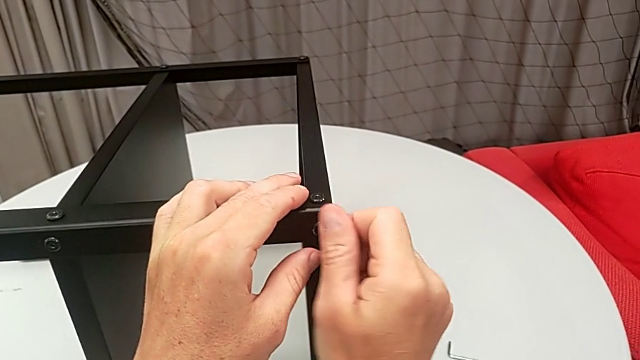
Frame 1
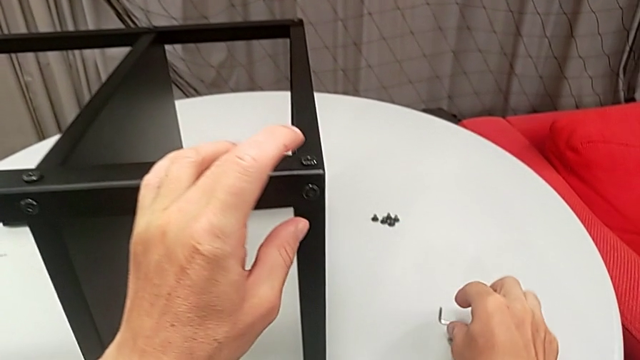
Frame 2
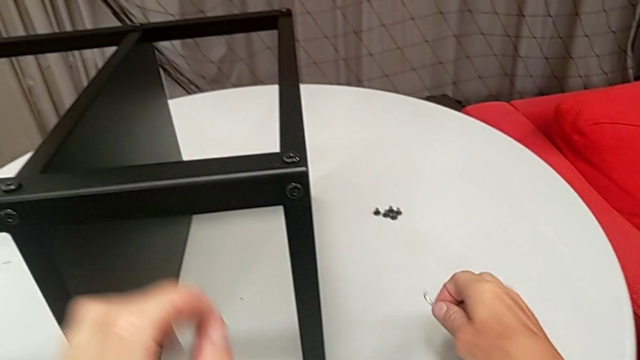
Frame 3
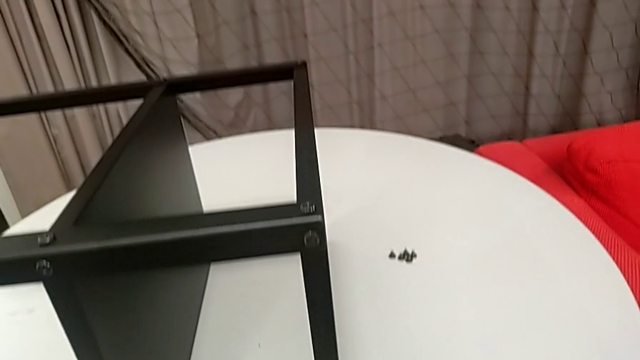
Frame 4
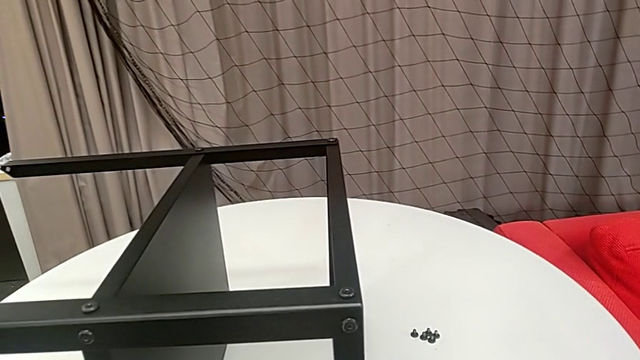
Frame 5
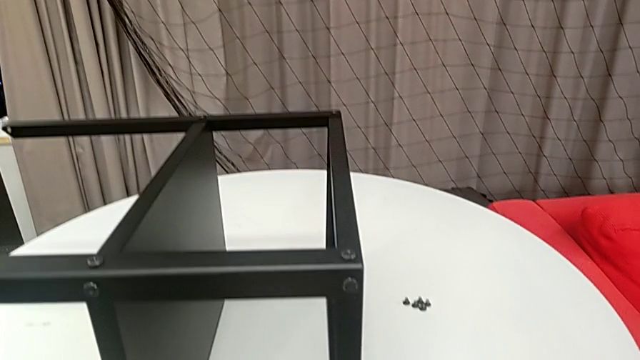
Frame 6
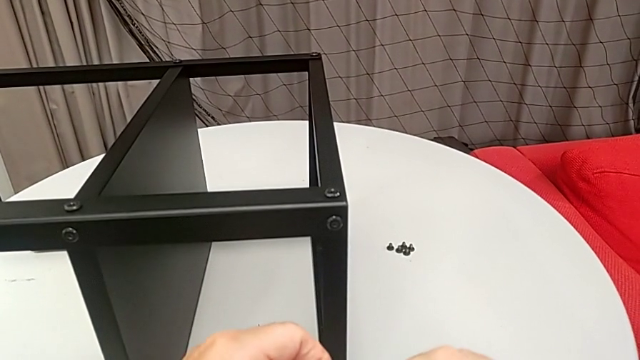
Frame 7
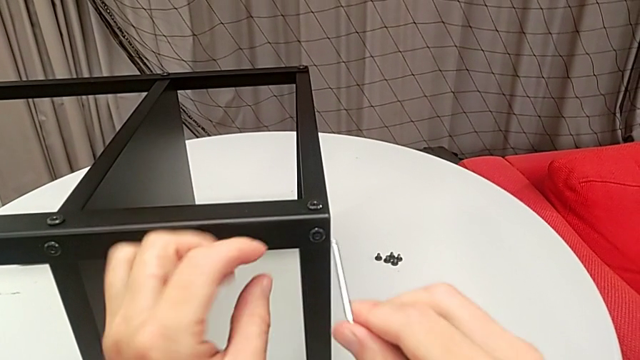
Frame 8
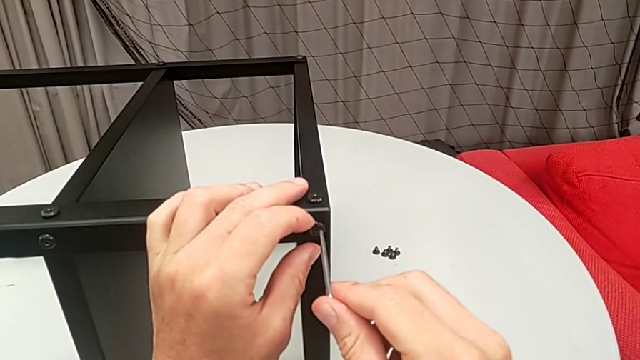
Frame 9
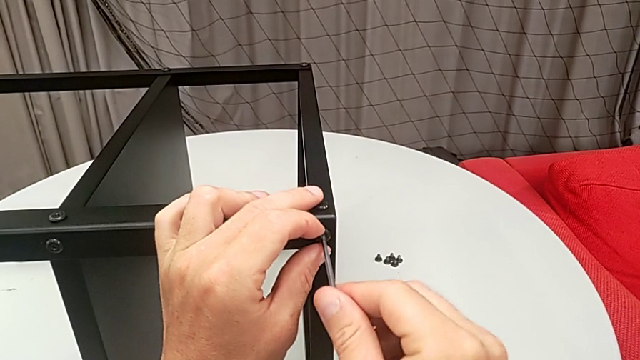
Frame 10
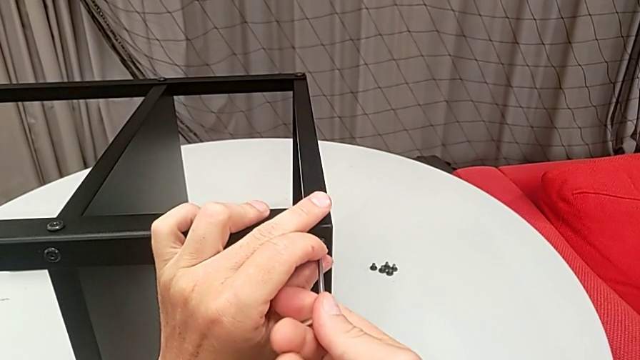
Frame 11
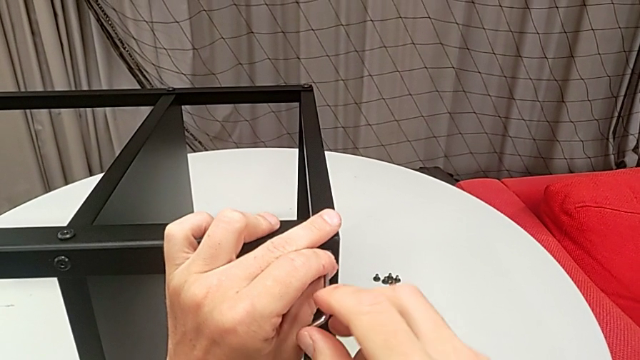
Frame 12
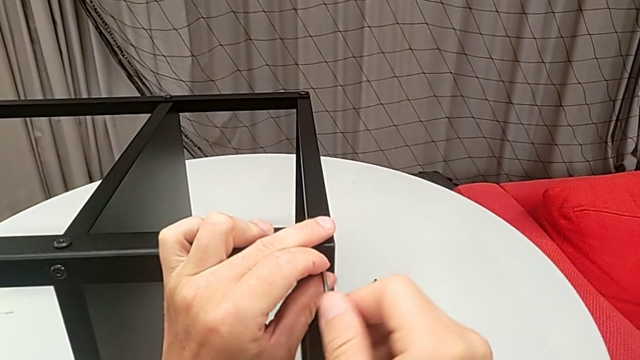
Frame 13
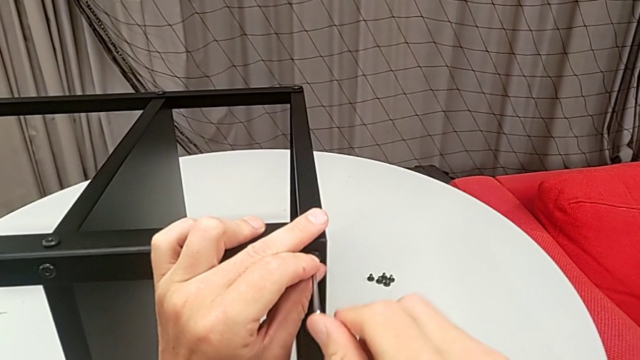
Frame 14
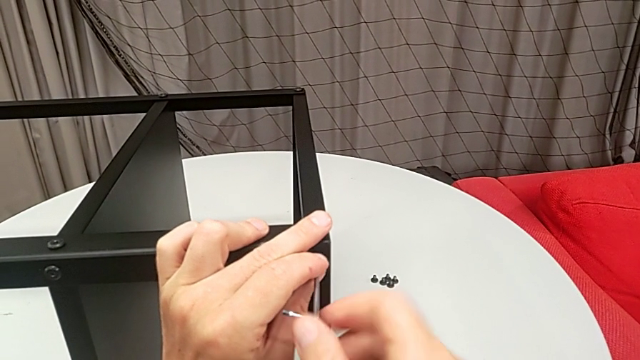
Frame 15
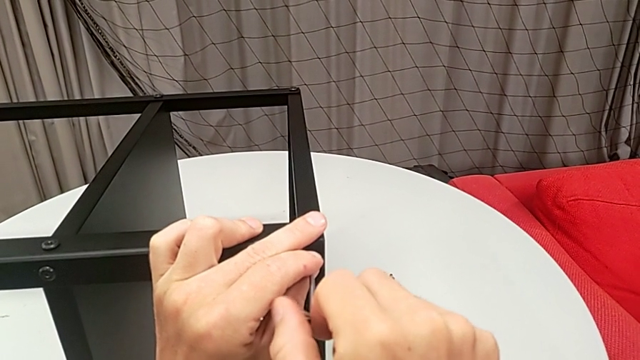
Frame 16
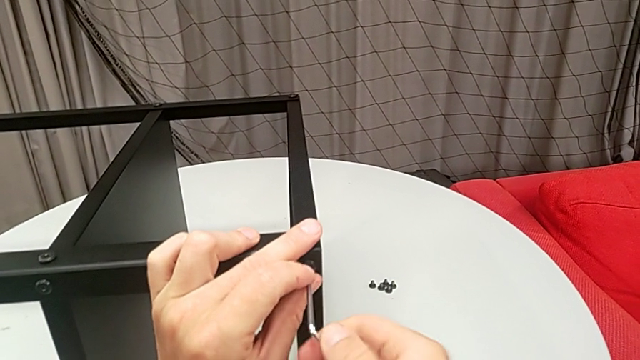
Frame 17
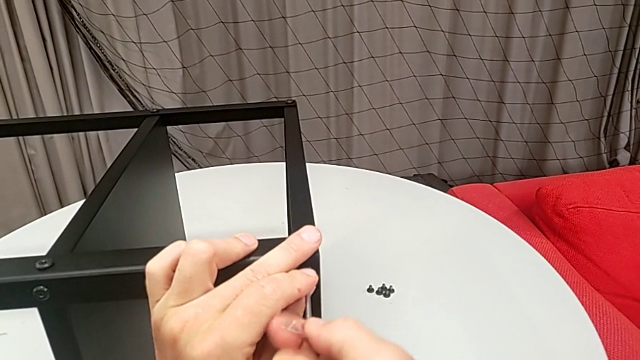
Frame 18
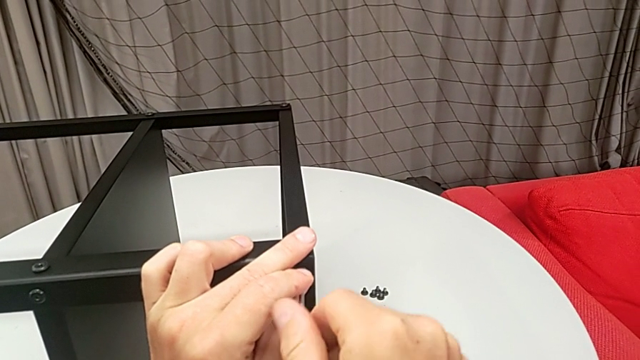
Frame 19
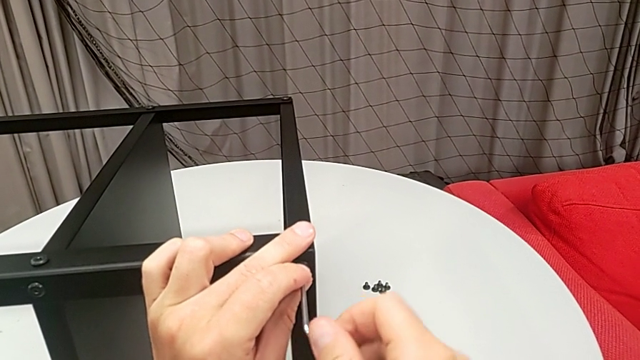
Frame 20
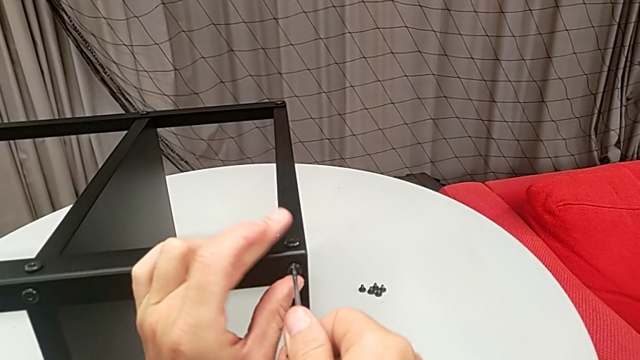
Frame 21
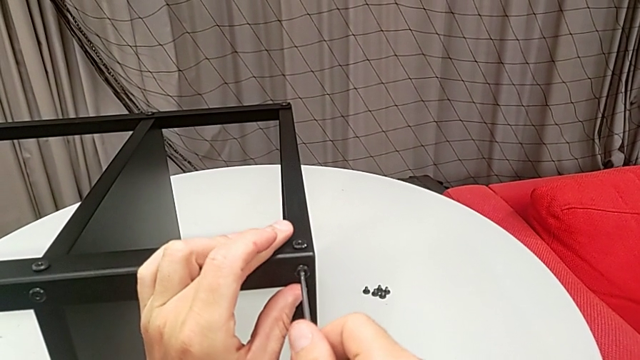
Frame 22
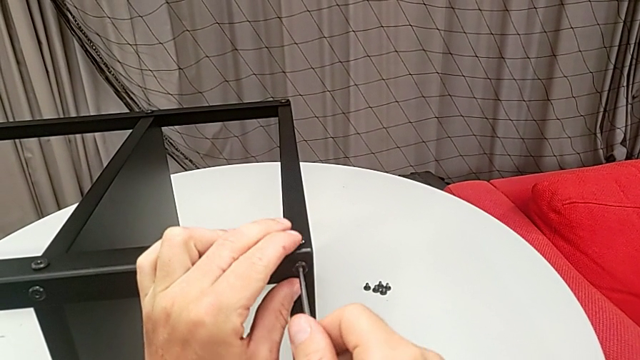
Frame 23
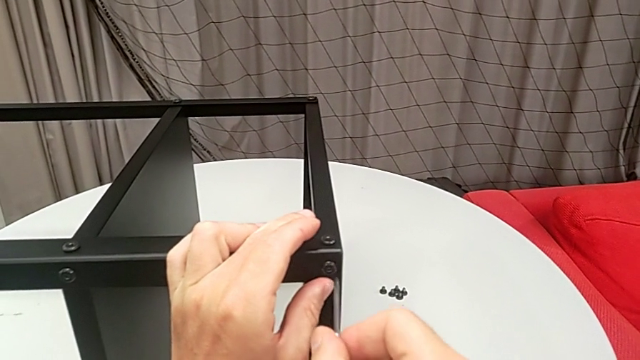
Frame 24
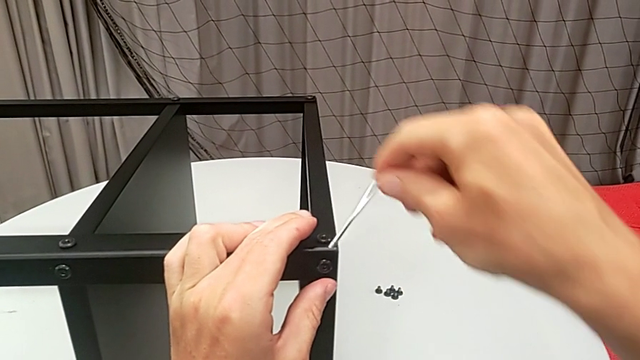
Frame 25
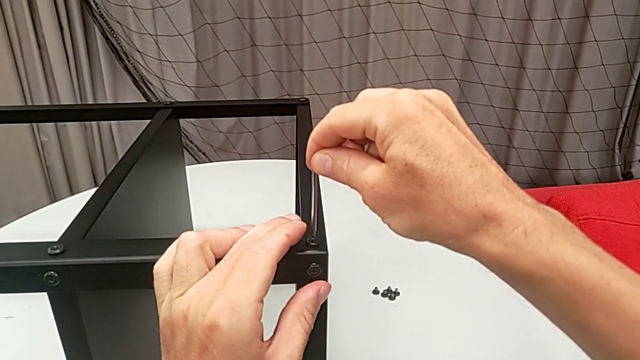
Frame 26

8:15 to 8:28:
The camera wearer is assembling the top tray. They grab the Allen wrench, insert it, screw the hex socket head, withdraw the Allen wrench and insert it.

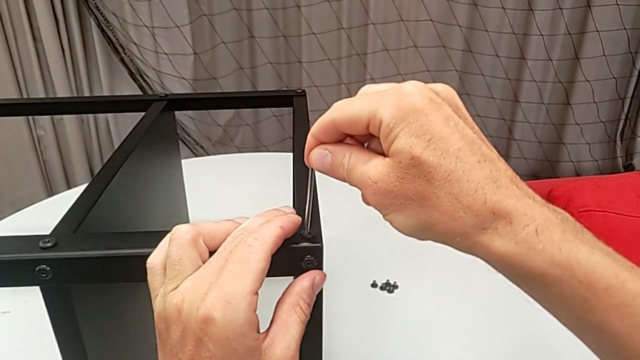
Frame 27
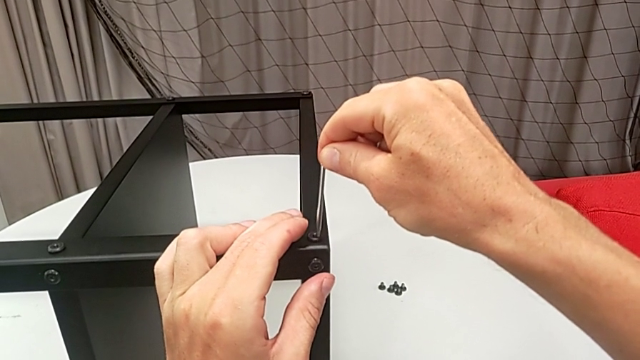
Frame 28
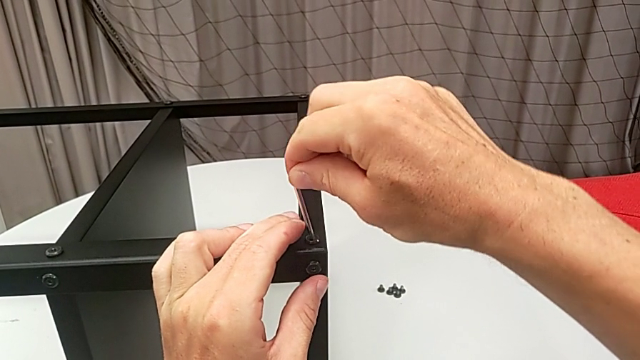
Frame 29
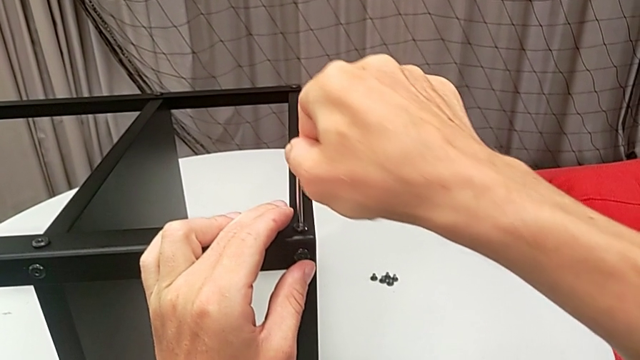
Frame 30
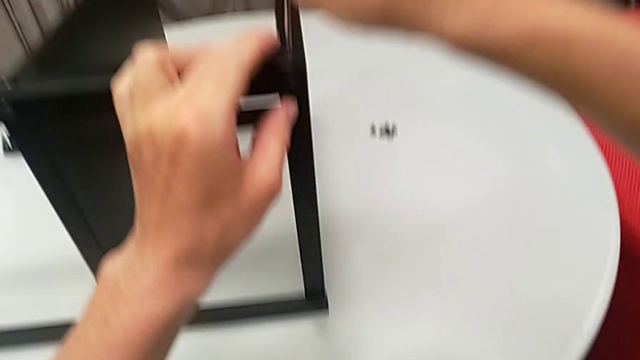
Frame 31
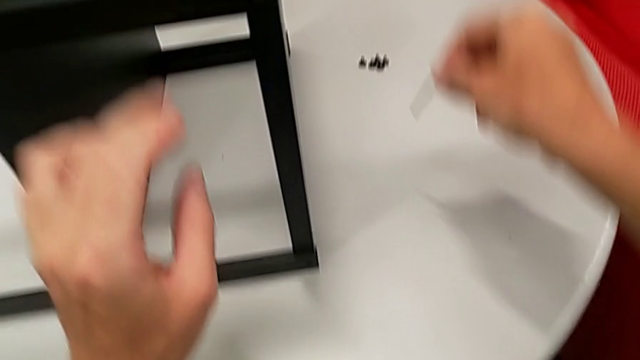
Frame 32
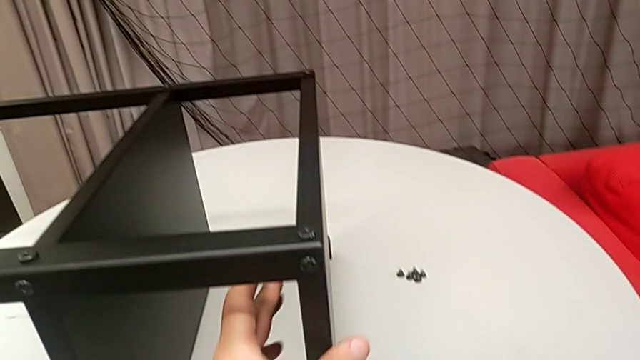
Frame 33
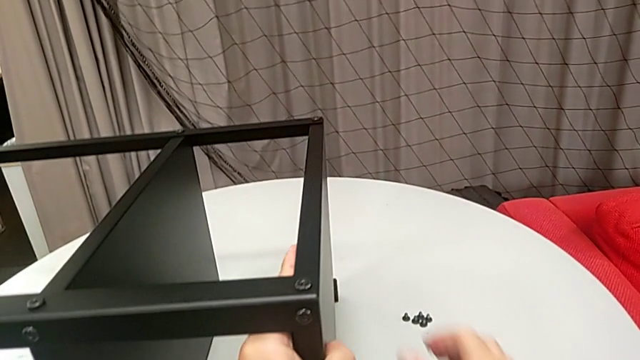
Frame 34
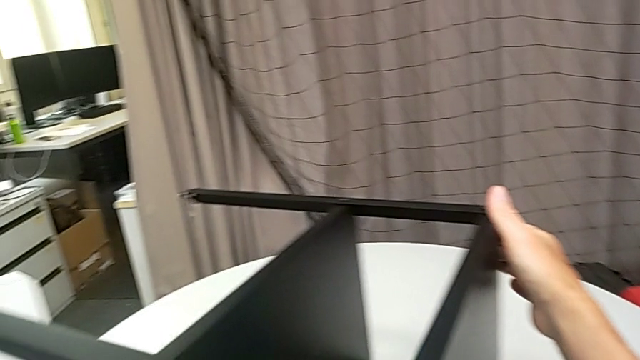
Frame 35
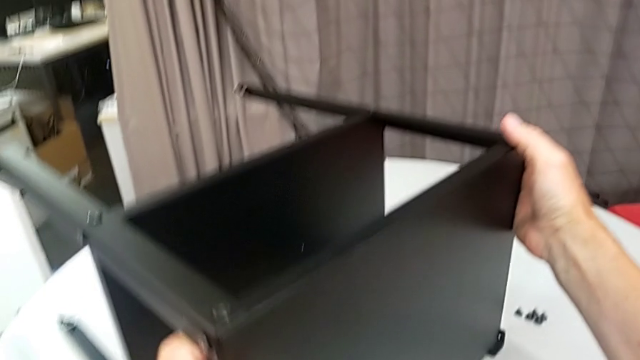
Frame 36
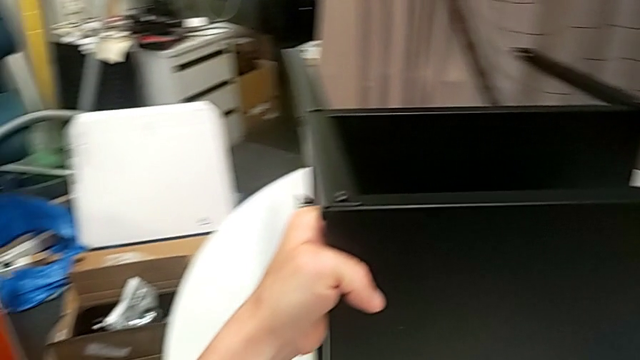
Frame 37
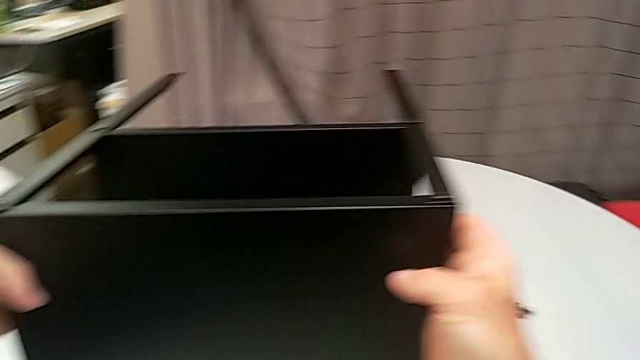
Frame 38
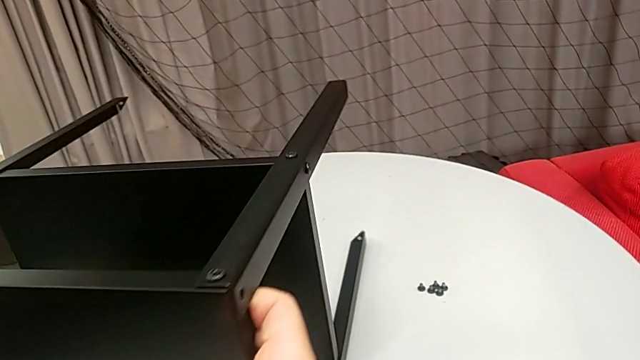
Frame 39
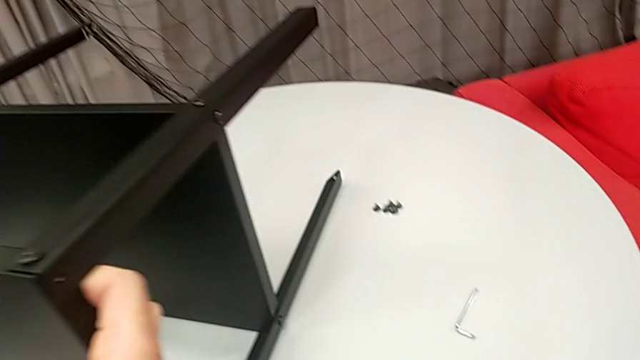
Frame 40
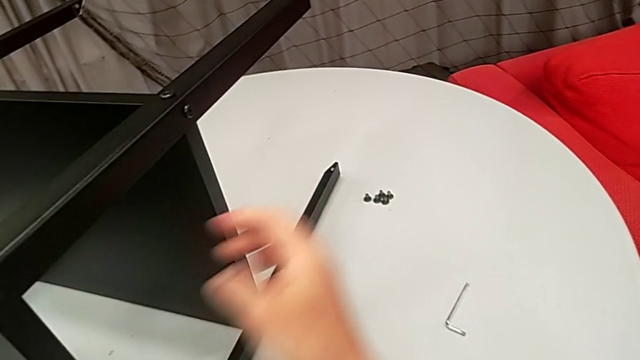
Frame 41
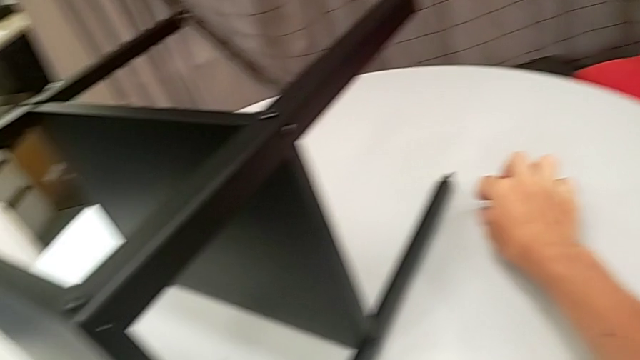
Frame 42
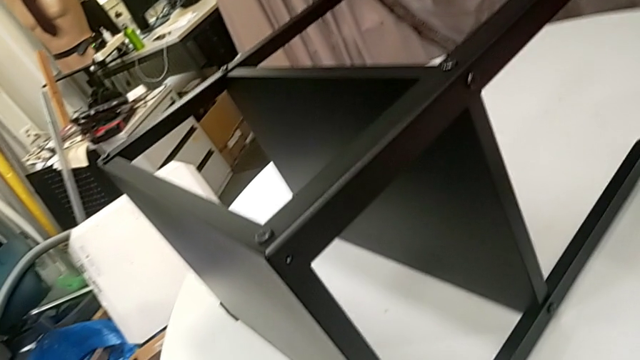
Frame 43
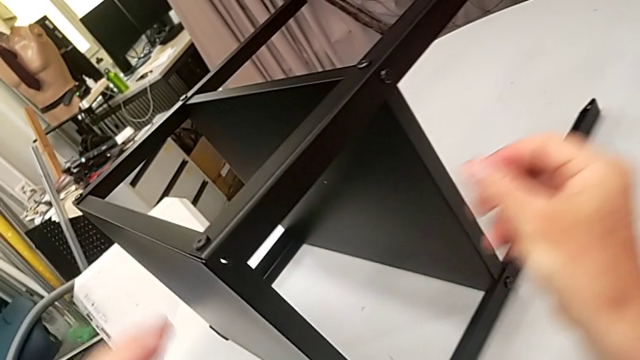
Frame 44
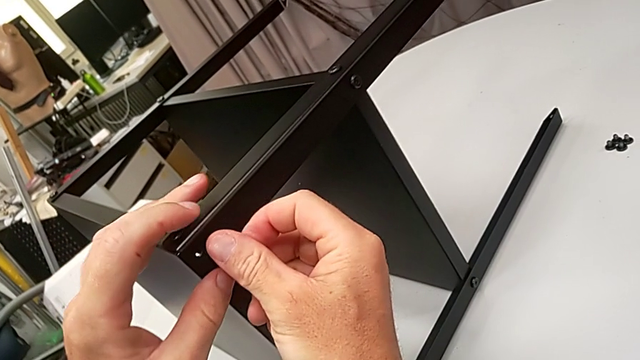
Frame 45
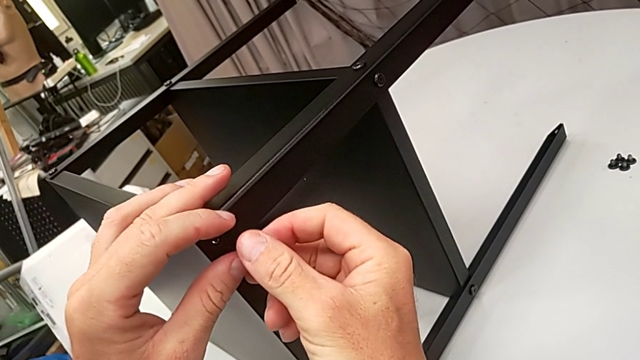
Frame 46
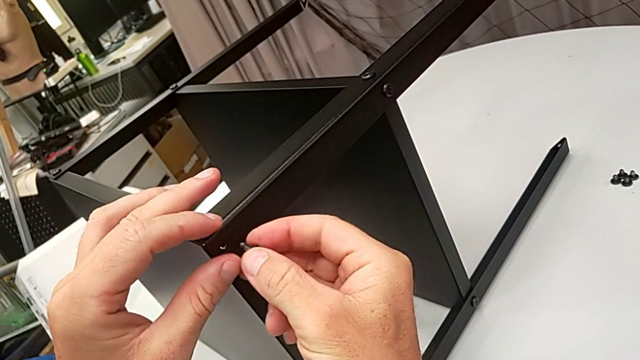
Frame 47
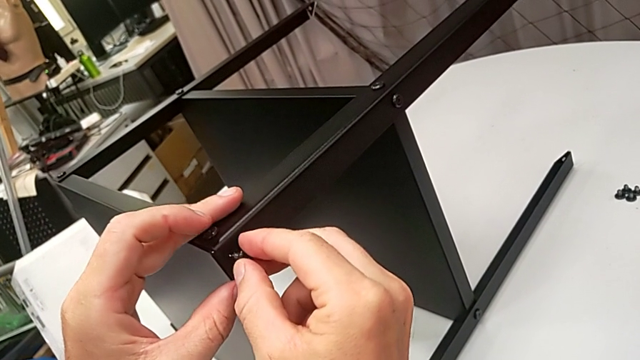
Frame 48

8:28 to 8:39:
The camera wearer is assembling the top tray. They screw the hex socket head, withdraw the Allen wrench, place it, rotate the nightstand, grab the hex socket head and insert it.
